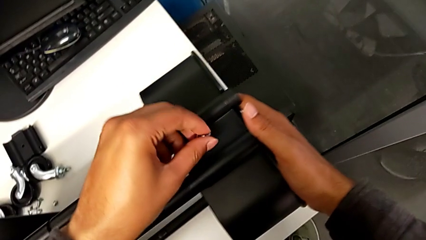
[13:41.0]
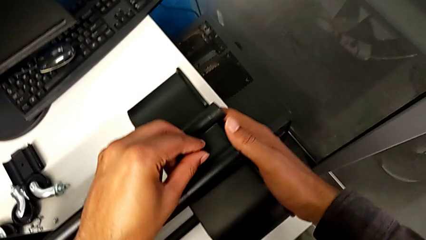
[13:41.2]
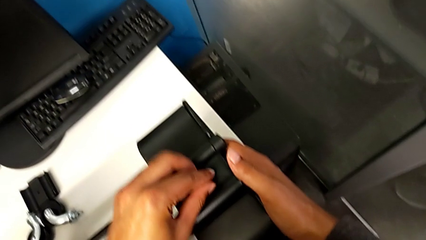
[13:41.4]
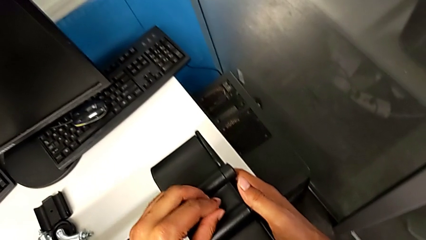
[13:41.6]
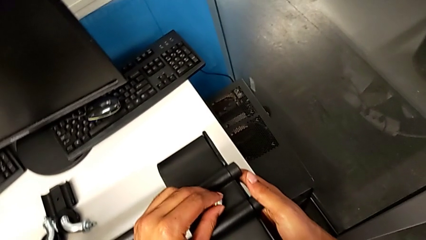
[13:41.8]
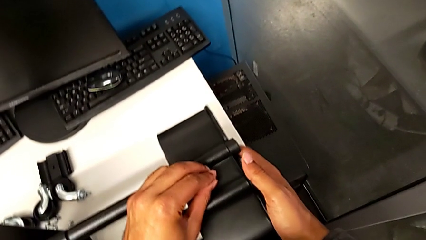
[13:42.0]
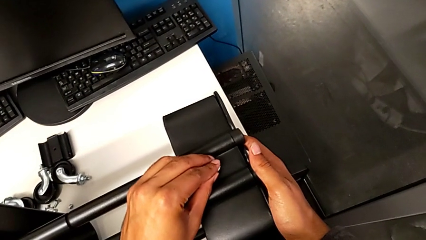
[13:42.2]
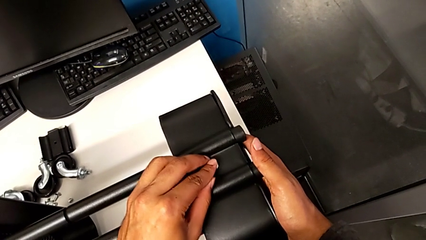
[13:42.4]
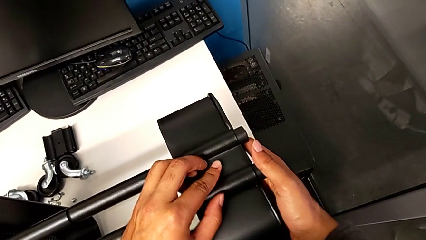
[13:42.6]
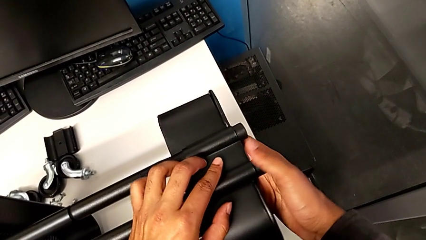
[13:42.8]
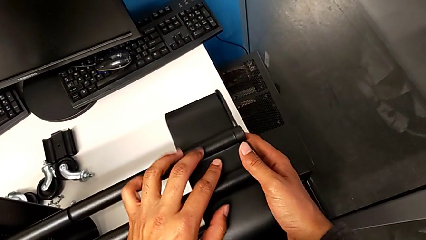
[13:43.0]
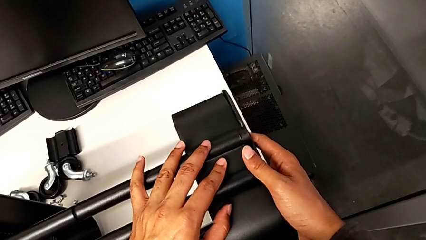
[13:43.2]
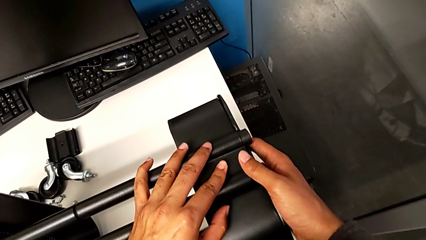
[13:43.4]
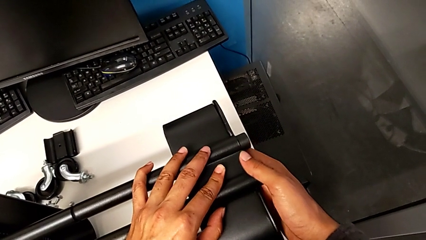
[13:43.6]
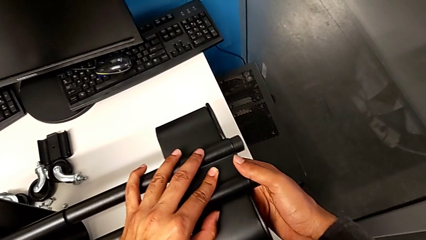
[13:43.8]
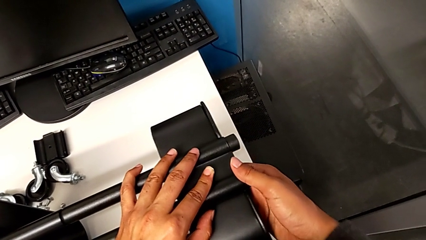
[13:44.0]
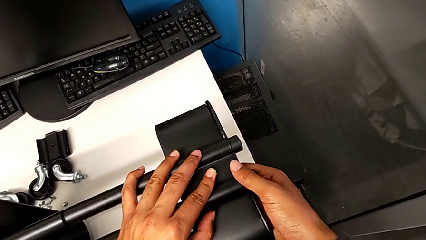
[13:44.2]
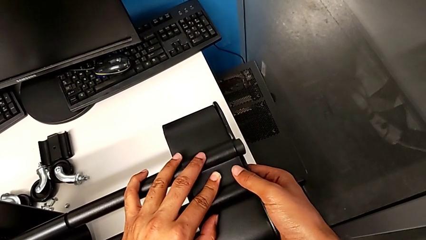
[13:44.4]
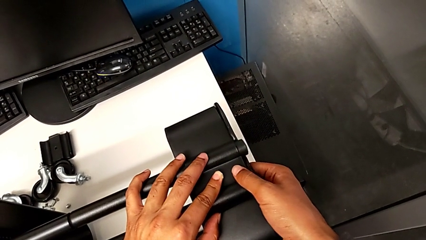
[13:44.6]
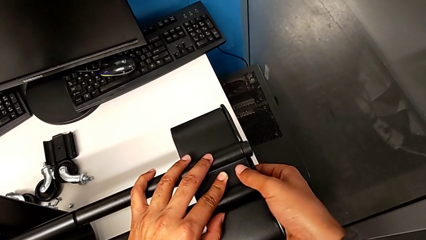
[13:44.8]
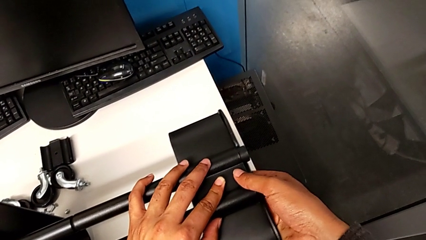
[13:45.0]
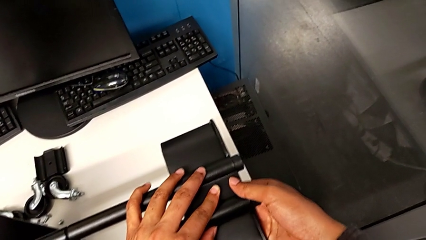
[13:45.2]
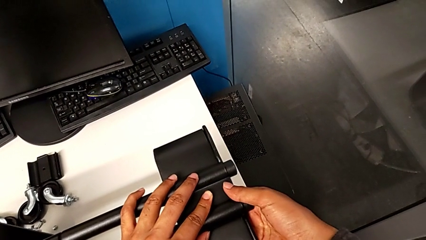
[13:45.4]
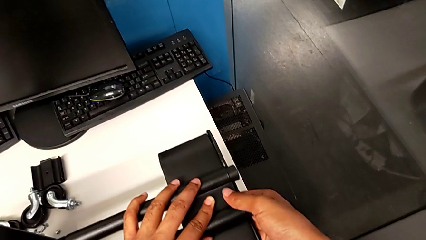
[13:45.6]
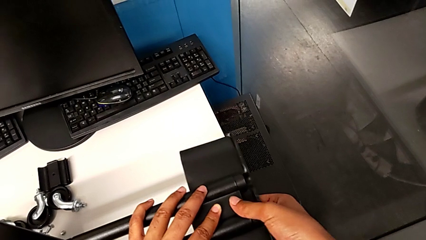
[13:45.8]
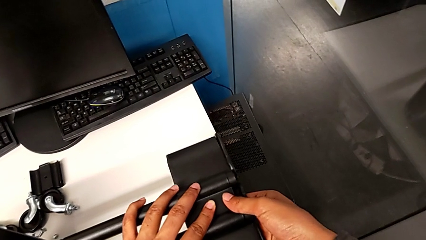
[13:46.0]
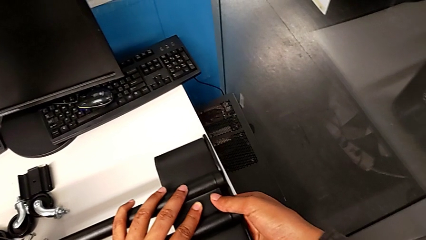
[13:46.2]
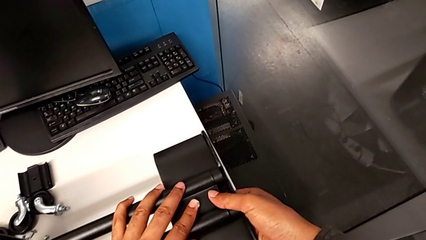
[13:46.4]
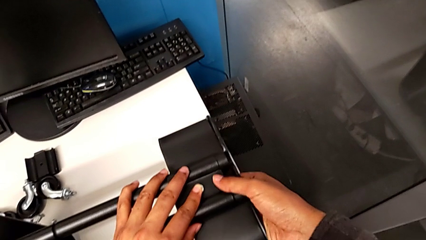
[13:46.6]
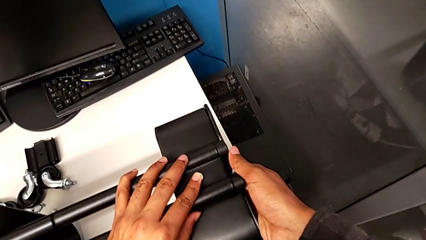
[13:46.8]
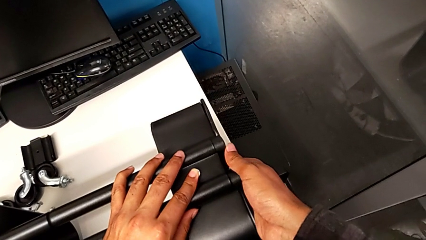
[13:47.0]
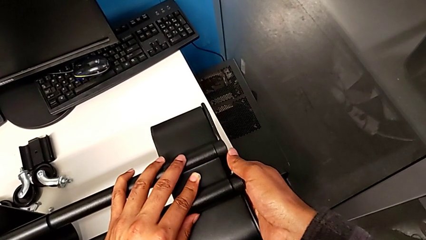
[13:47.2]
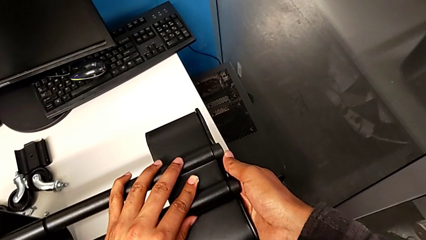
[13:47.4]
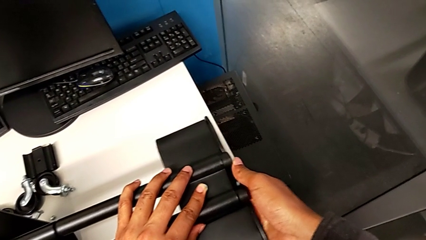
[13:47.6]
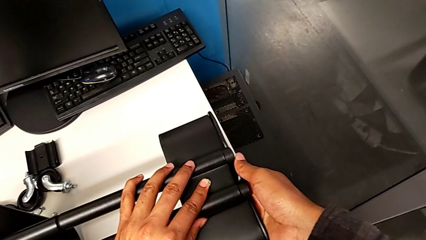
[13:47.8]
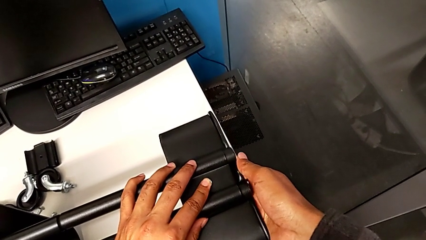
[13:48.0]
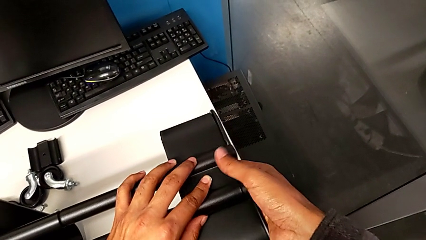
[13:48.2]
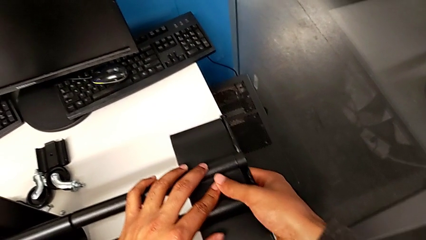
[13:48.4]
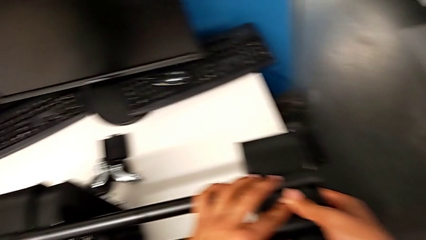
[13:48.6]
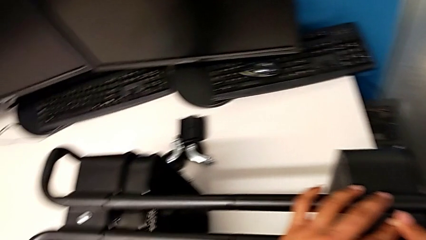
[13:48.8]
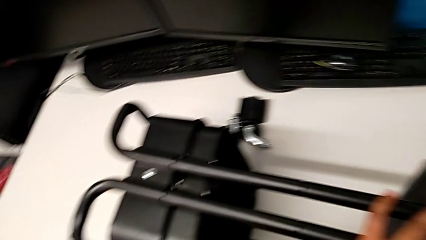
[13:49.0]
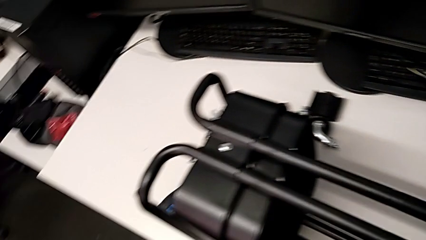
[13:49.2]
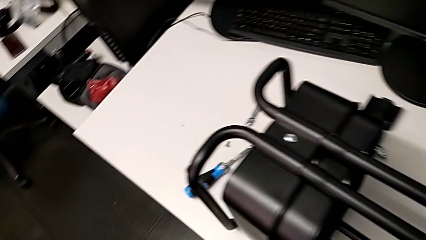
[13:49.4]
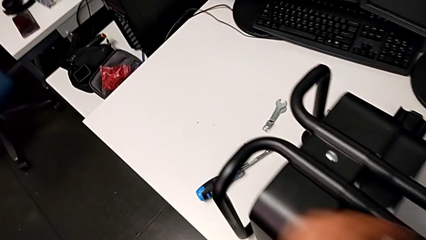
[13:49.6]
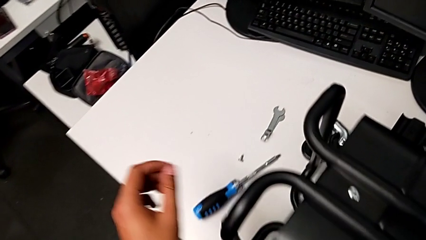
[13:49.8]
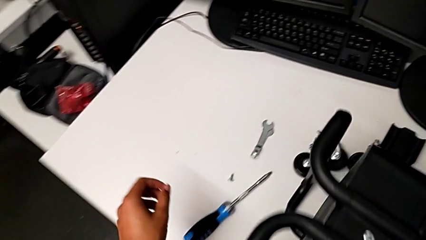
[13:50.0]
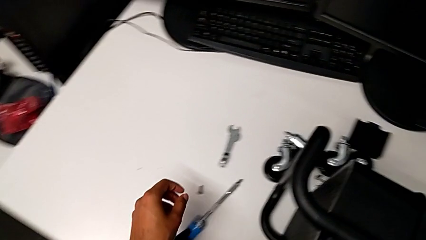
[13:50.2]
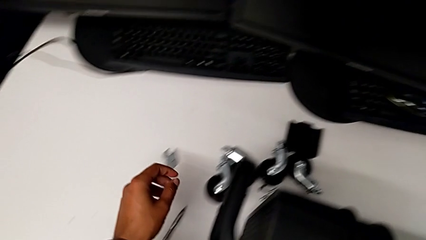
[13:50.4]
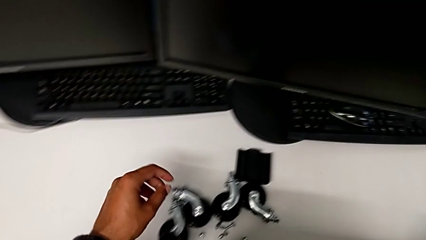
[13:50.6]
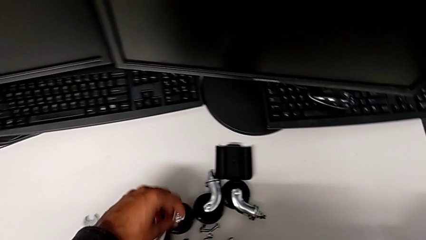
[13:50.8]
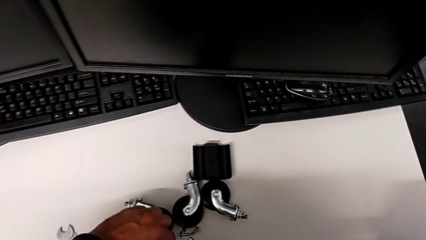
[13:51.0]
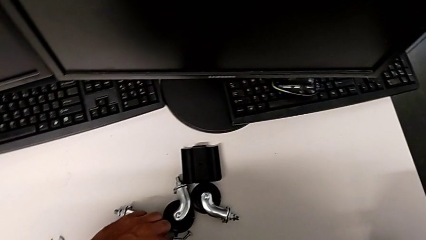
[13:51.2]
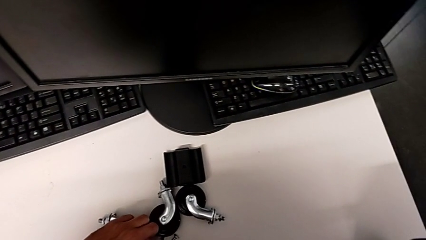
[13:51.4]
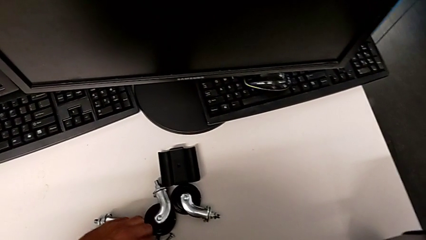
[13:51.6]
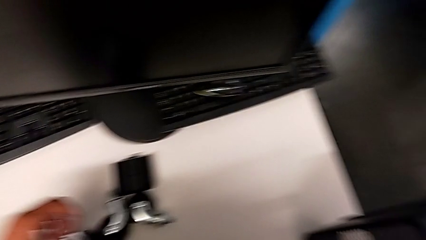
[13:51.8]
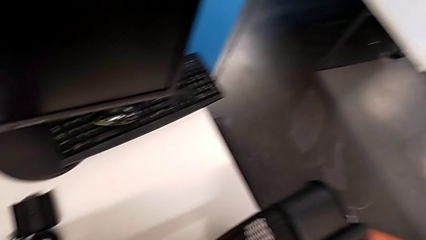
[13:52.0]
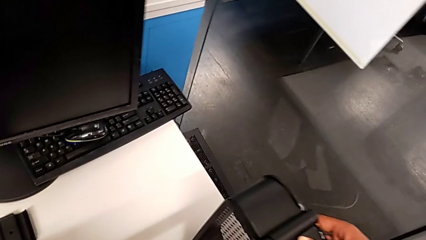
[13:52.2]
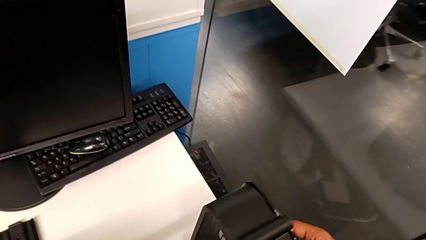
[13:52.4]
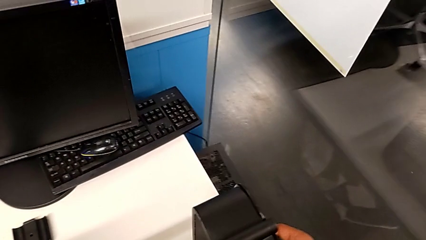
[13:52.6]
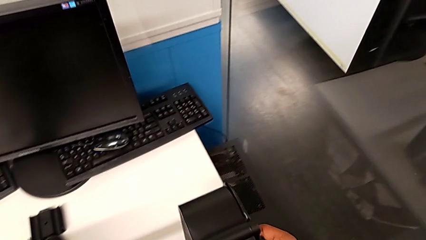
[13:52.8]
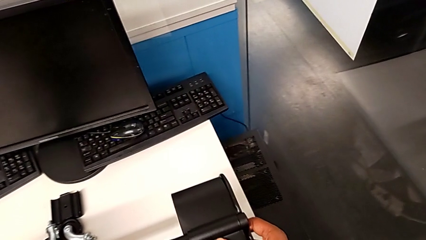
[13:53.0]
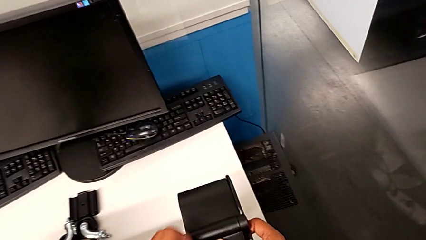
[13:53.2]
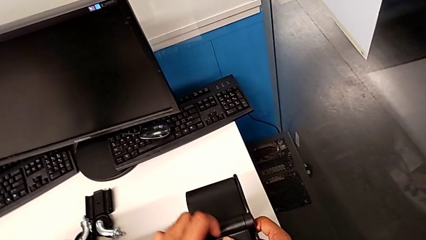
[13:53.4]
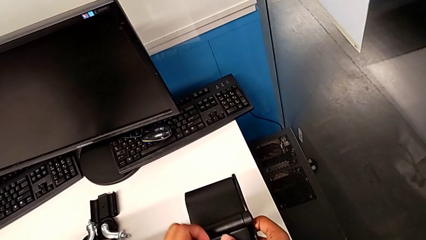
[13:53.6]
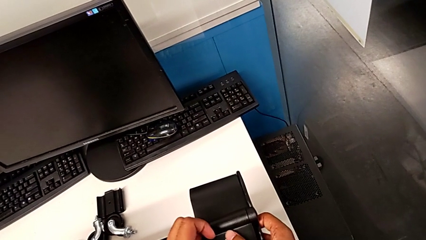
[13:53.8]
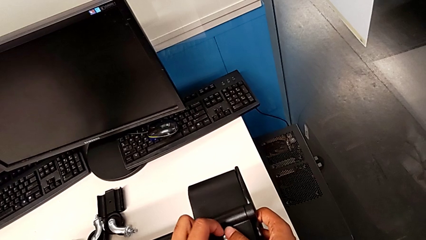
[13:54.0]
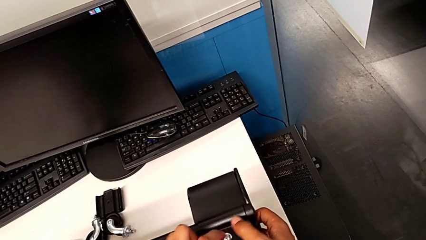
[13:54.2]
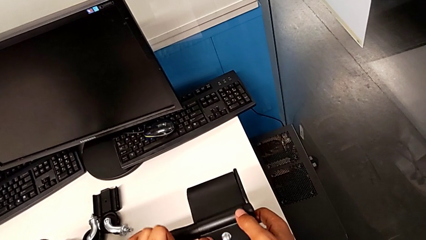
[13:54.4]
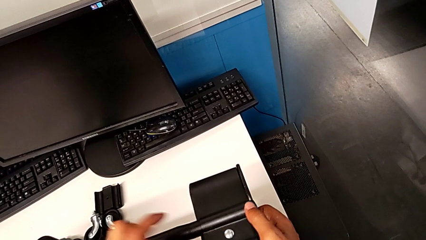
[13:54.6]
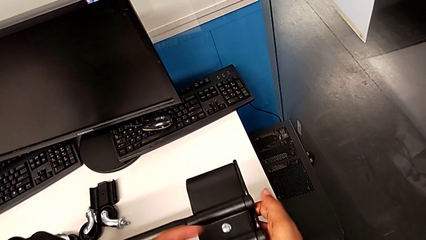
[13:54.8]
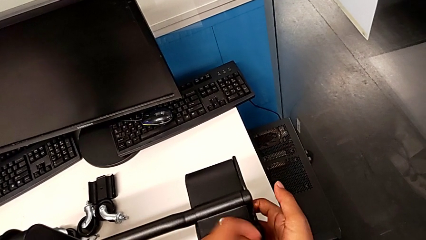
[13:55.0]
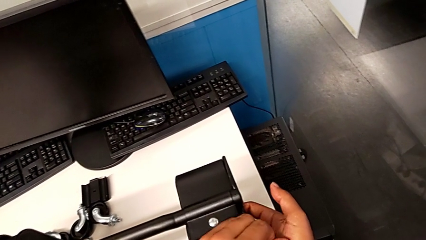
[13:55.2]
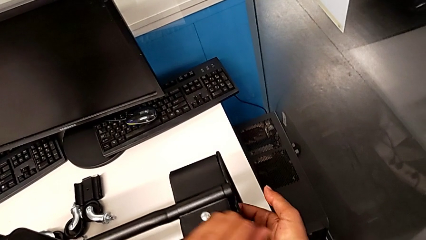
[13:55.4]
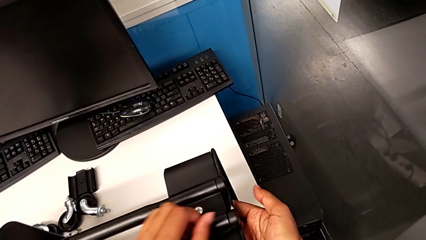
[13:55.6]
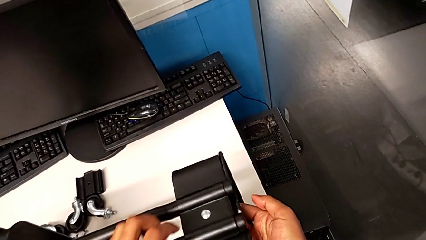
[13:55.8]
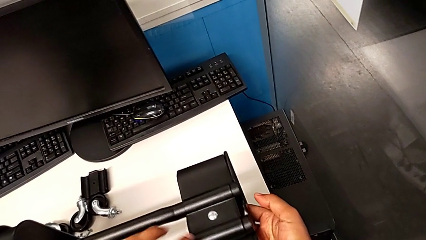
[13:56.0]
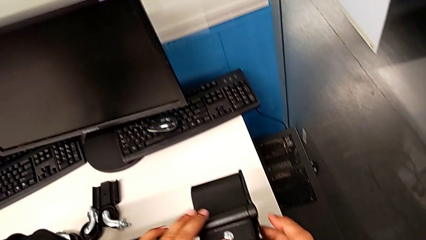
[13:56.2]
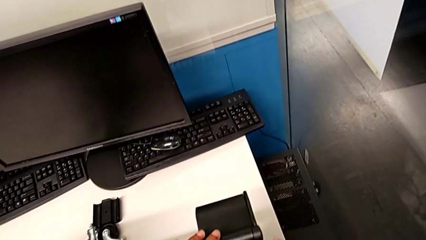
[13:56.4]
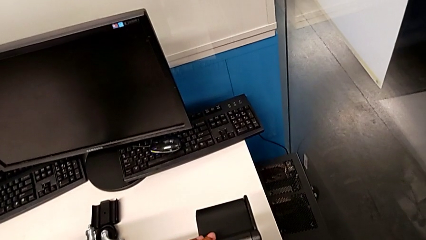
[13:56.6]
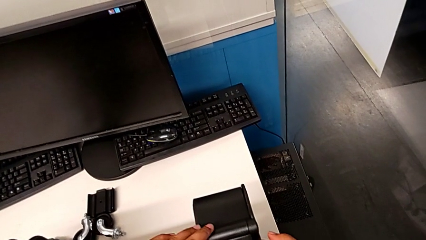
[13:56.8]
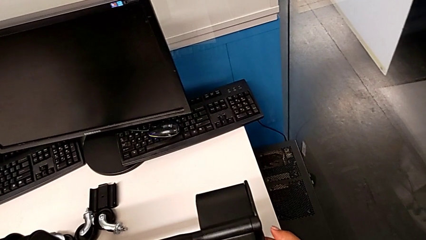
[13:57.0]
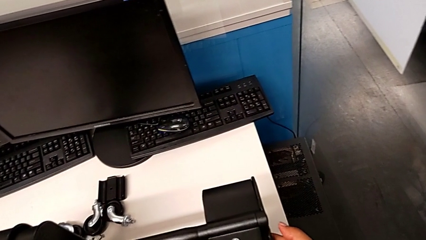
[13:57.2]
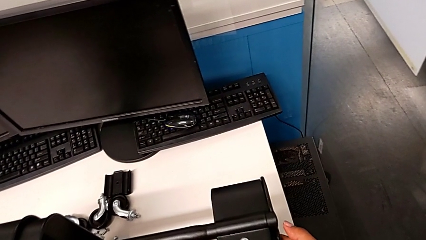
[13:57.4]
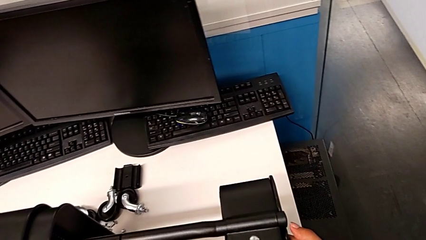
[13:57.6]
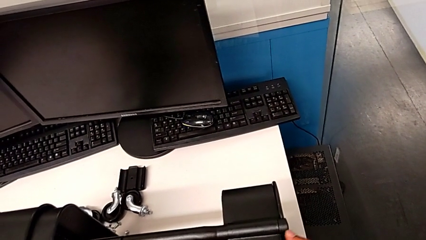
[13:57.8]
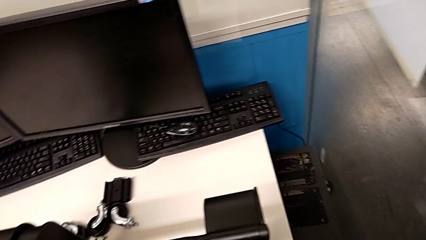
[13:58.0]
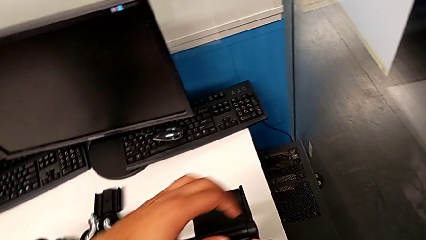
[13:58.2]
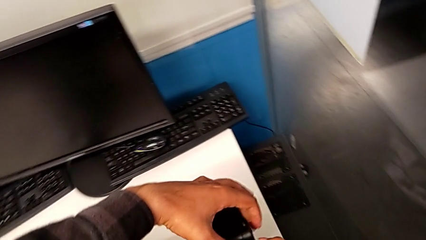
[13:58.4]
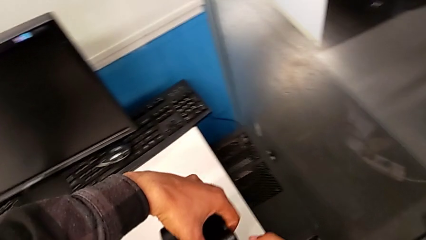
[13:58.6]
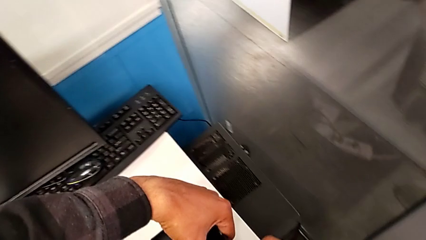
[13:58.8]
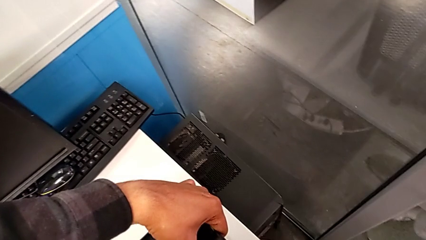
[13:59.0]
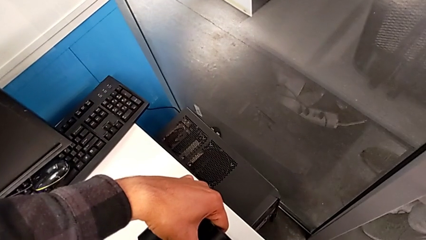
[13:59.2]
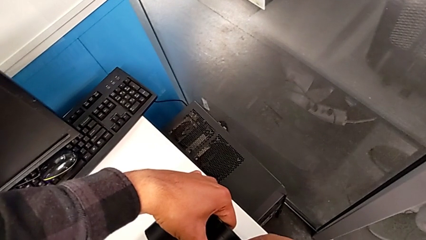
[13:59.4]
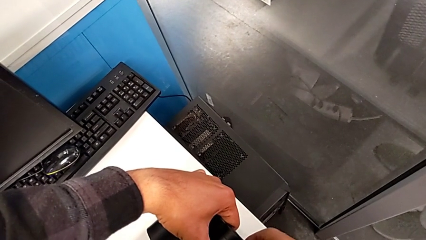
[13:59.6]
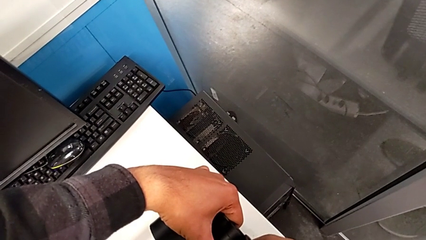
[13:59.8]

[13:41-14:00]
The camera wearer is screwing the third tray. They insert the screw.
